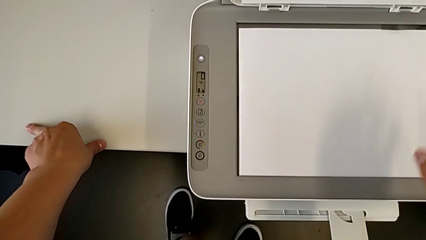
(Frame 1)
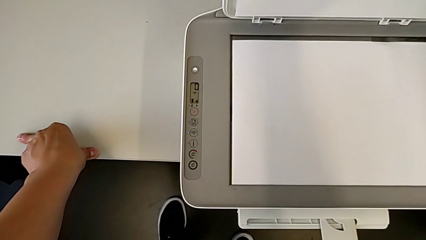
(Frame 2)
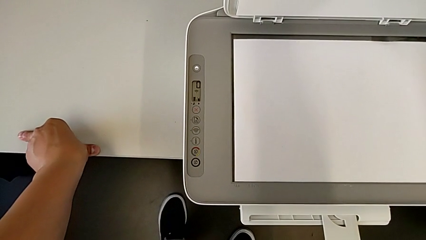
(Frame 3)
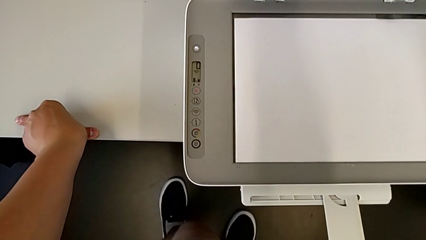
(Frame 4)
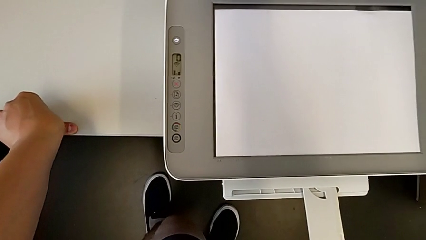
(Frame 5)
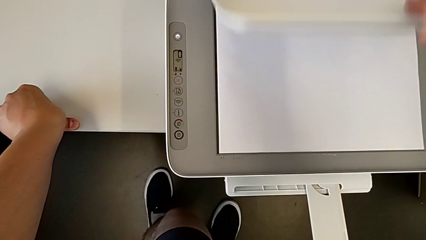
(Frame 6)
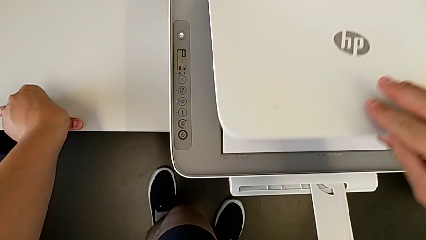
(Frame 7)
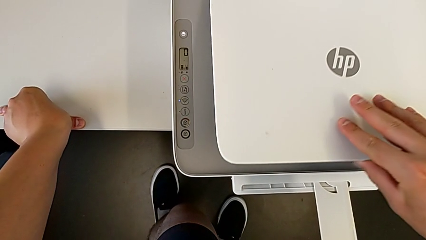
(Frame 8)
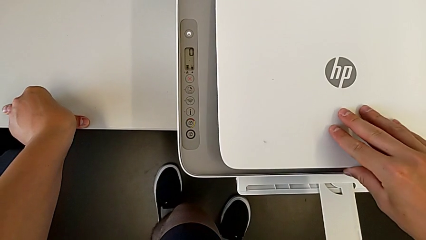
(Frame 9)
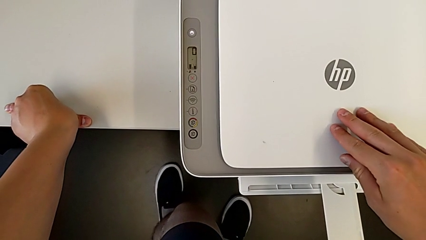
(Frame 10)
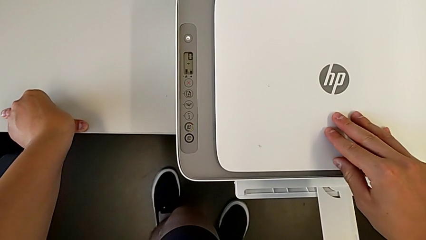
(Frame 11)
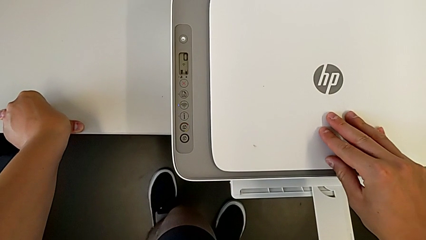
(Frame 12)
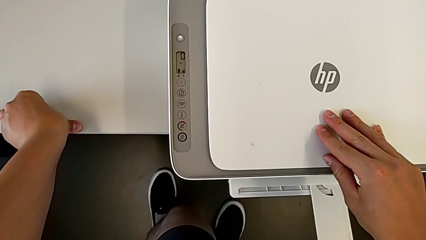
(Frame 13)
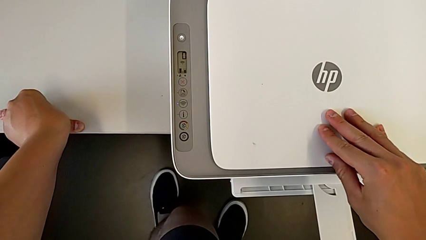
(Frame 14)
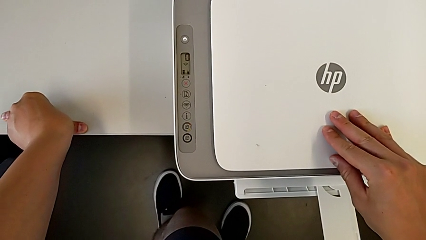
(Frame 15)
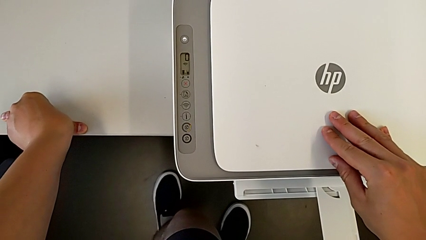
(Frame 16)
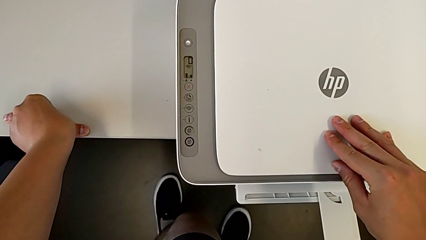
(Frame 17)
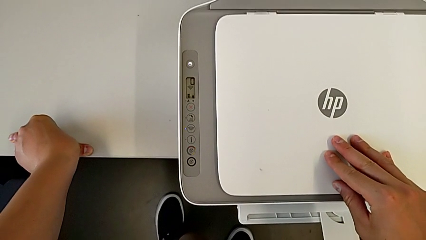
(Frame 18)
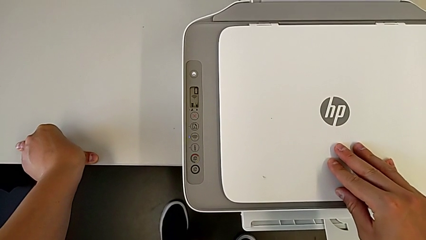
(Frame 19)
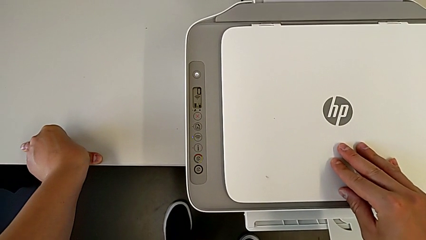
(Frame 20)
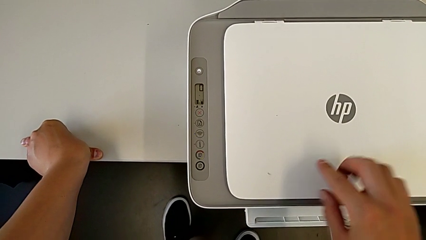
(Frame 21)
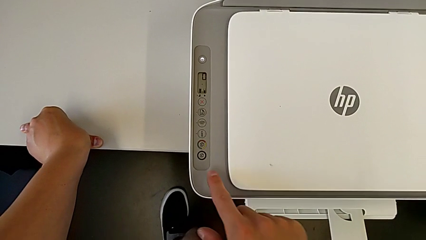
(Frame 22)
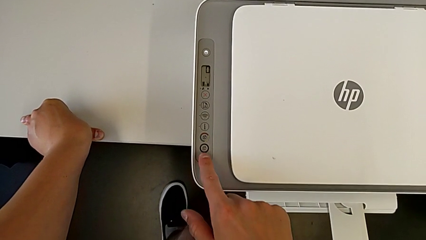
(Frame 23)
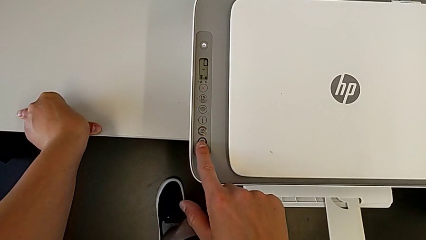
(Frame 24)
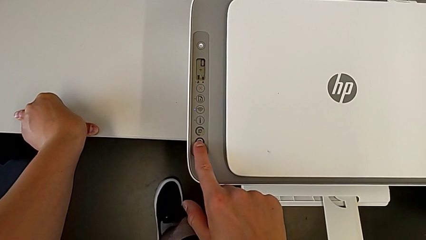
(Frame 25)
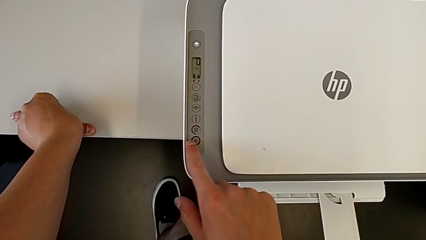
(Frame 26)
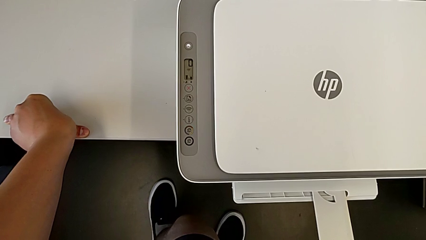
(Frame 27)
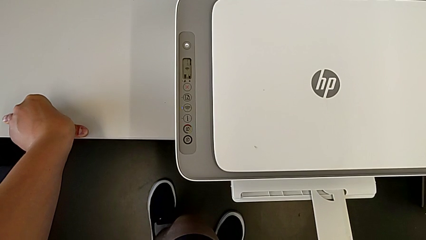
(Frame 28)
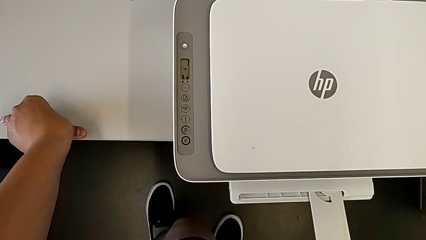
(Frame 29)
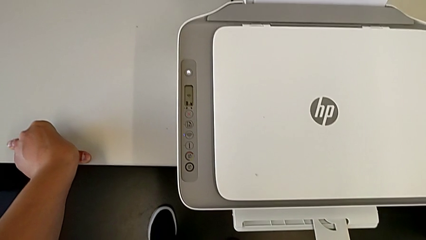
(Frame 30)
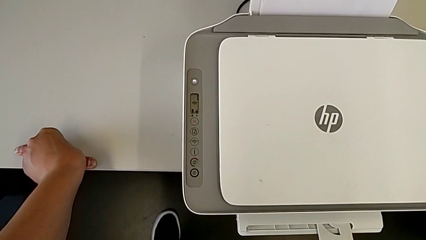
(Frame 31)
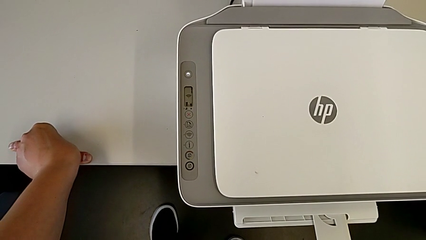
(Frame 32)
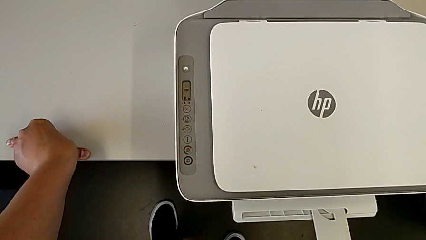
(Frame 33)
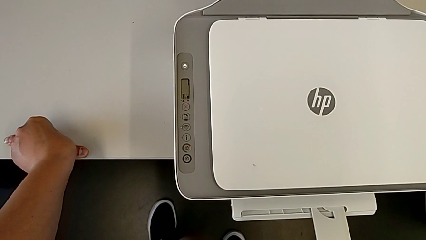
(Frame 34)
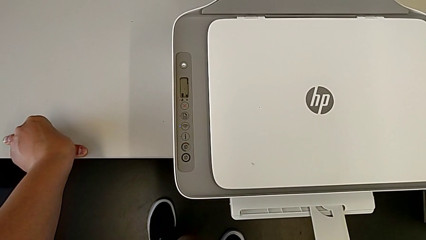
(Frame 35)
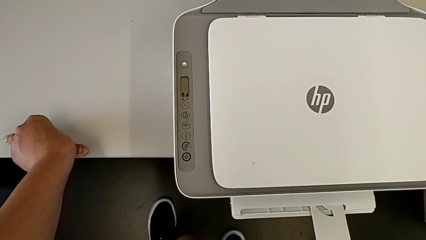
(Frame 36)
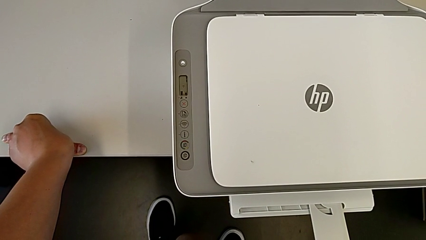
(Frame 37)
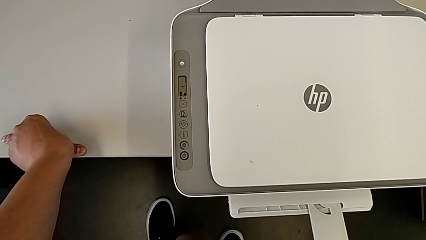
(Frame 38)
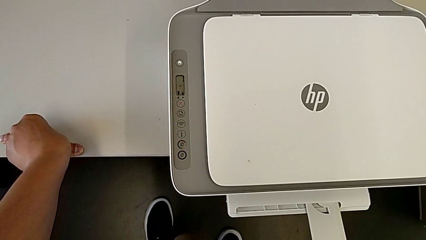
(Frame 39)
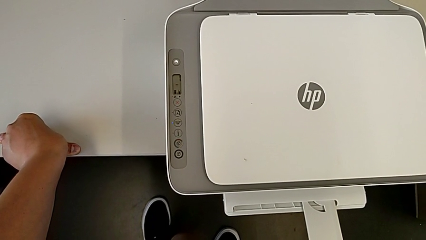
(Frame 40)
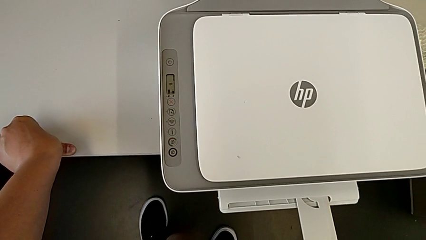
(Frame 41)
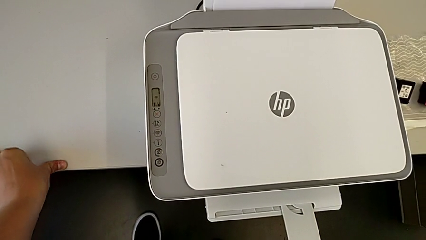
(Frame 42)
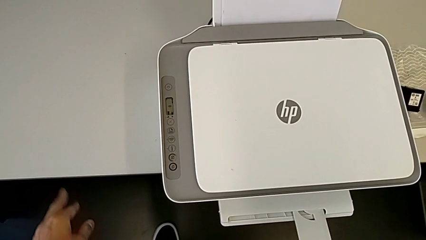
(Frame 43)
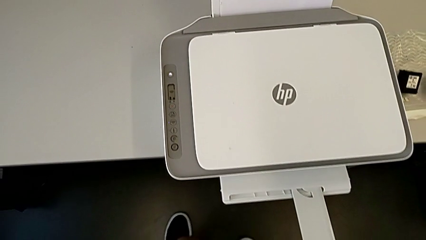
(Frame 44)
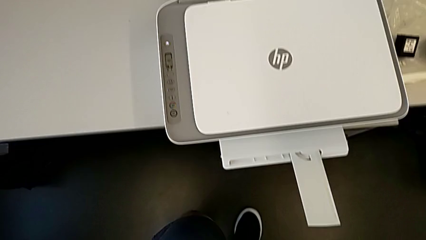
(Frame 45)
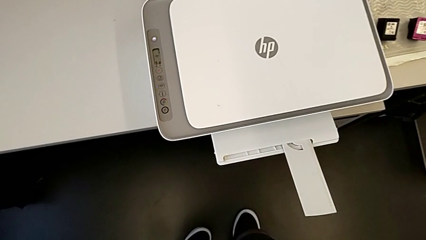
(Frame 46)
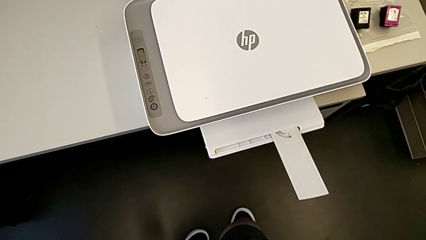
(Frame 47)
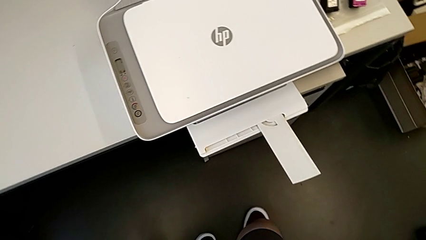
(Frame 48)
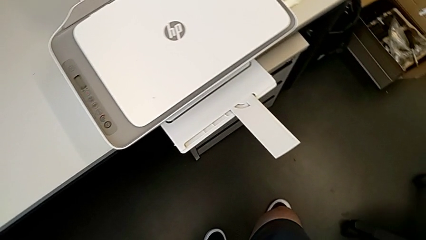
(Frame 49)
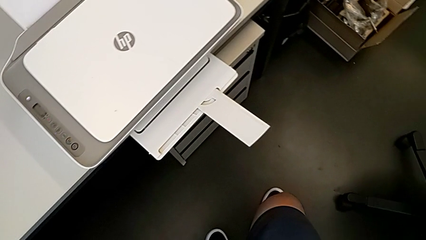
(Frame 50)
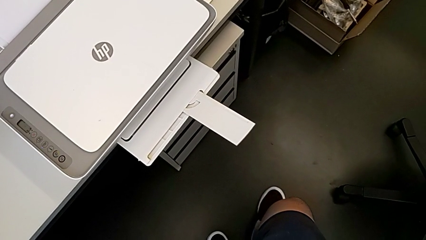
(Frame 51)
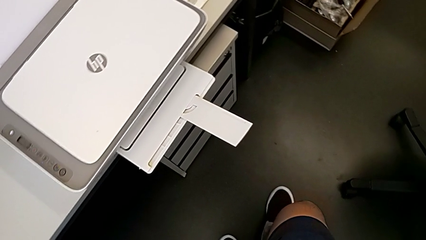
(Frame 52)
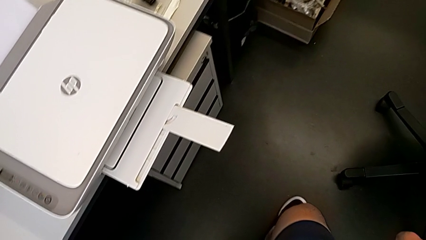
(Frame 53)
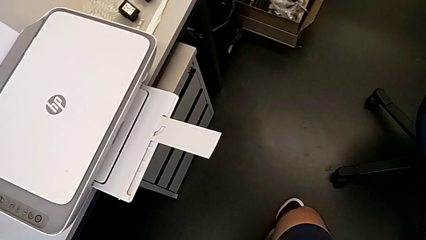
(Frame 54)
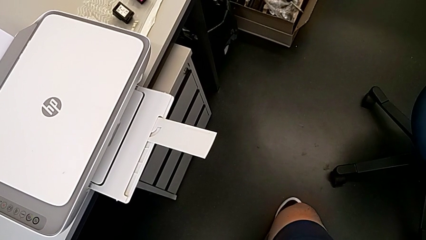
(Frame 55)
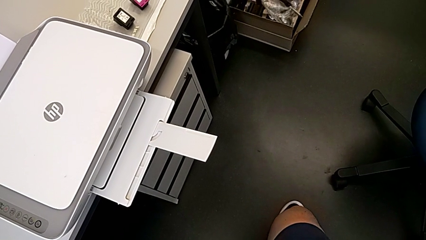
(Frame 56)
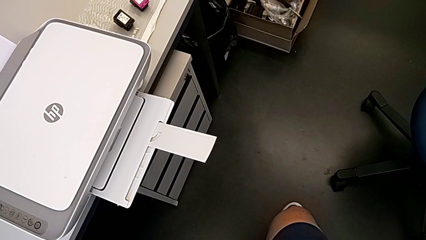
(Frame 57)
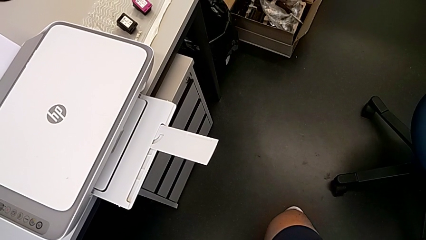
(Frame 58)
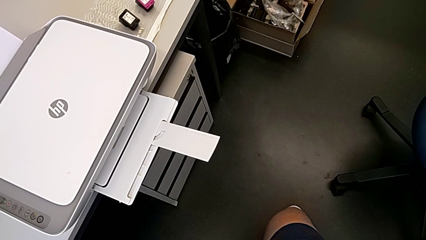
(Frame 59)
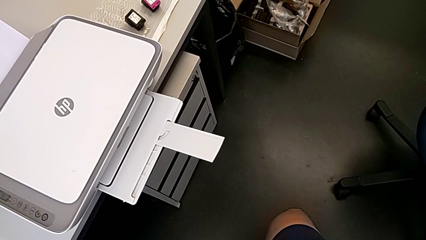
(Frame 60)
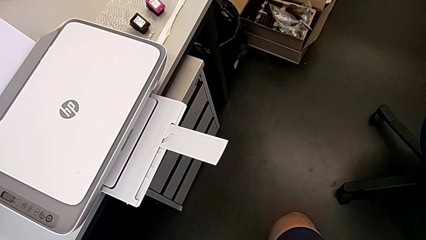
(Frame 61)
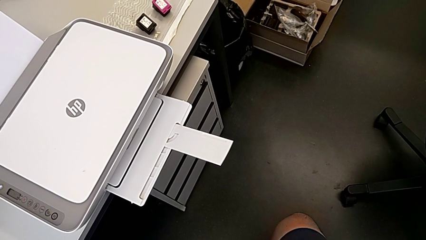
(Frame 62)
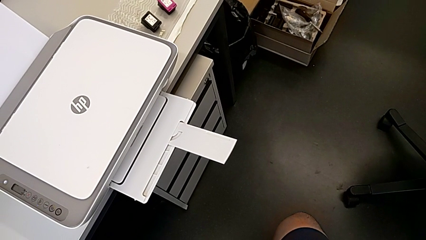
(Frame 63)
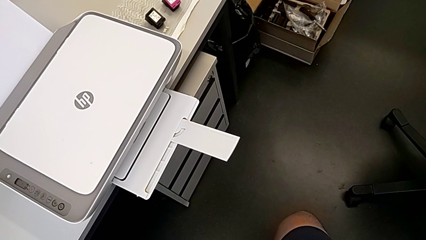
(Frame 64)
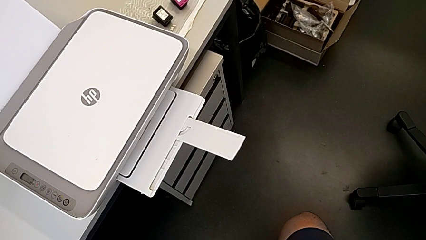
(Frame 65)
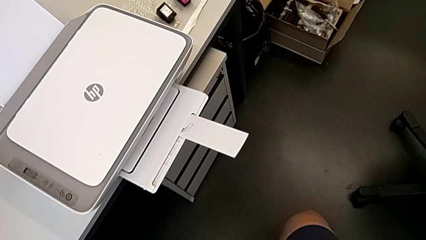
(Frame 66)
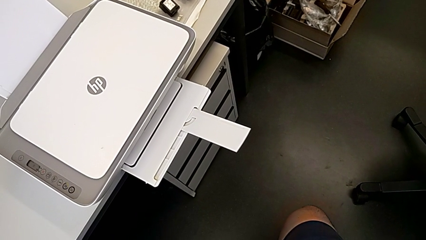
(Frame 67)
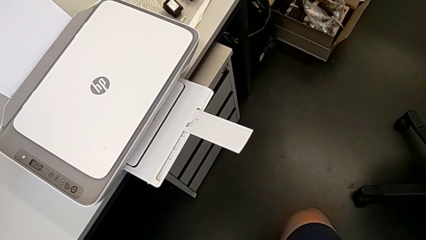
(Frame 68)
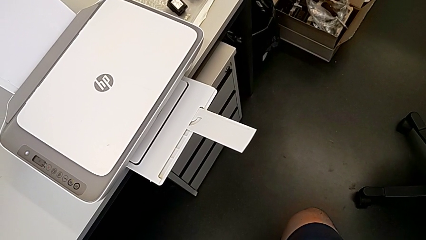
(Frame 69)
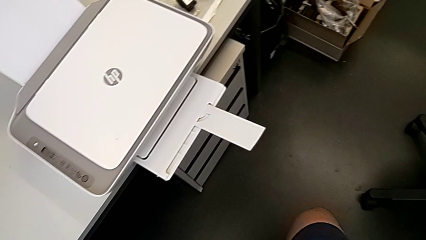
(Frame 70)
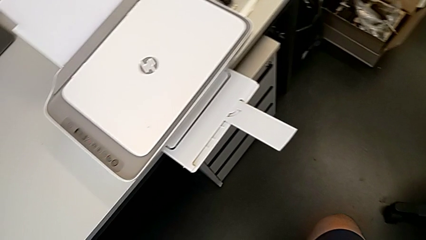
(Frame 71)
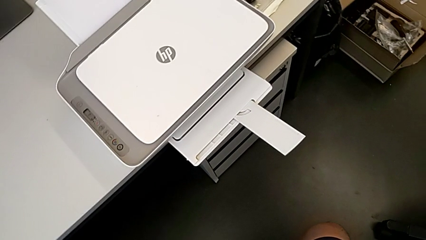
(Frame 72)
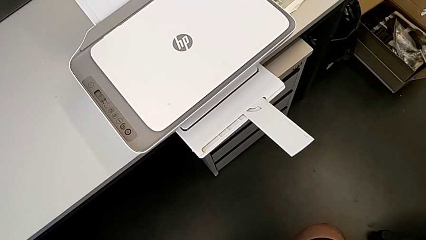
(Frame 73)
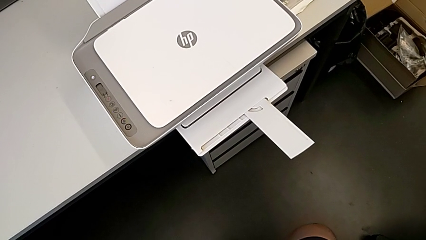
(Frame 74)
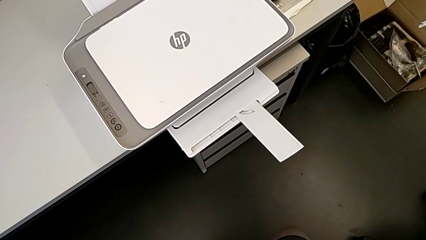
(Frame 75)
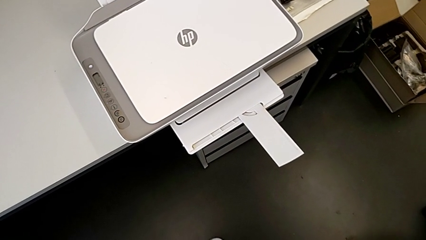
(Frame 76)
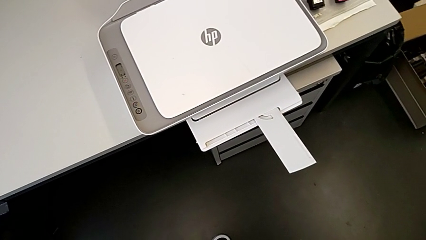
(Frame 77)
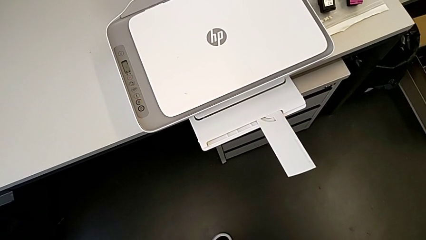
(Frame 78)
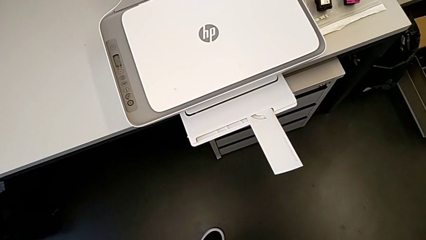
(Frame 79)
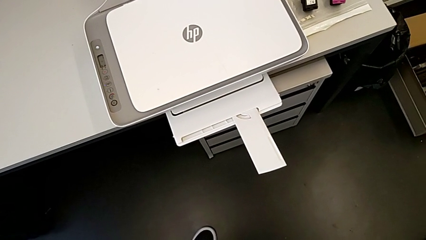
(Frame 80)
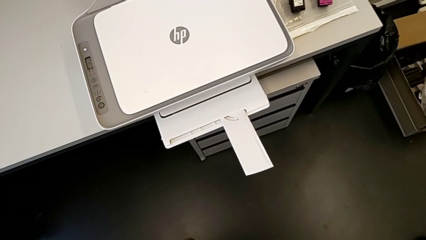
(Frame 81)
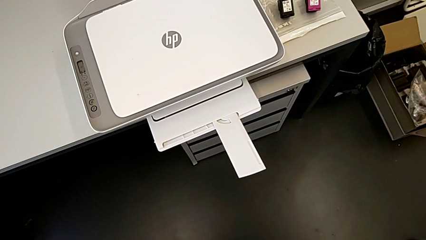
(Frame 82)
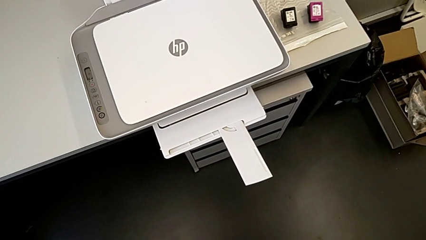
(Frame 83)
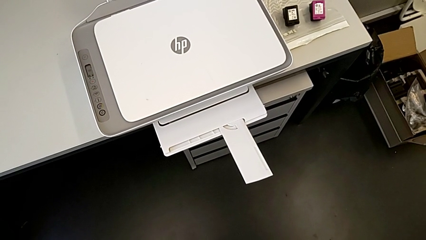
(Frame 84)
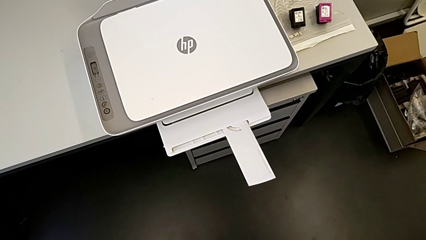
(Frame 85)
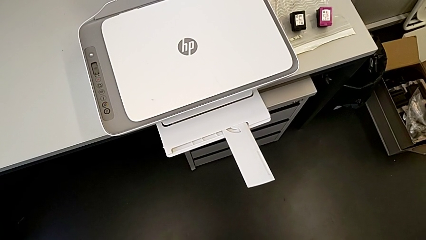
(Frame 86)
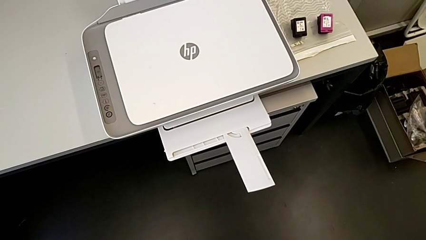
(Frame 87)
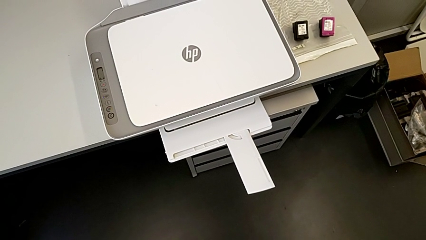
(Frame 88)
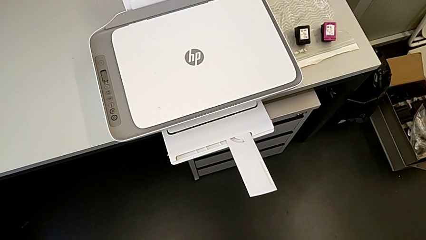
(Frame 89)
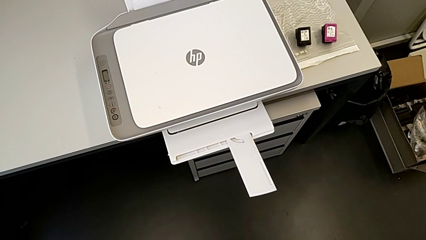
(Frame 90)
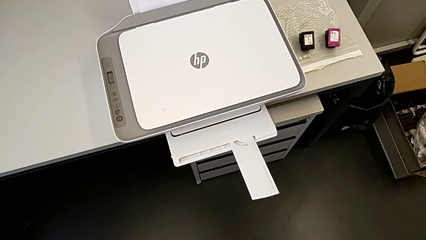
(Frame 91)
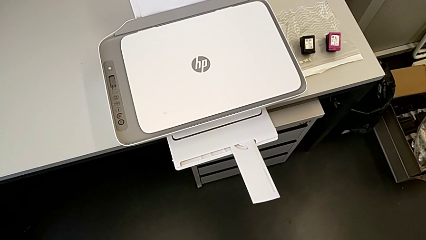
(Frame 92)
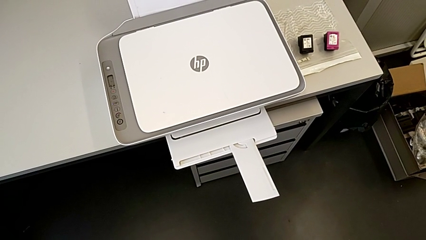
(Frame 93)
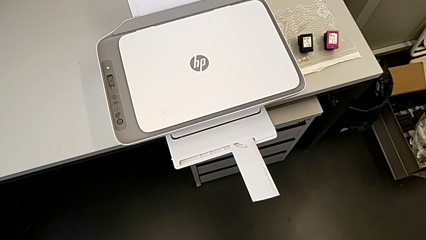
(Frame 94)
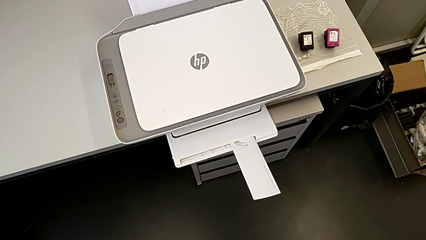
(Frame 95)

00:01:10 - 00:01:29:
The camera wearer is printing a black-and-white copy. They close the copy gate and press the button.
